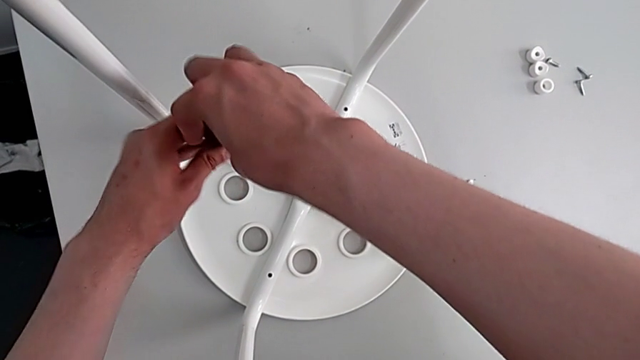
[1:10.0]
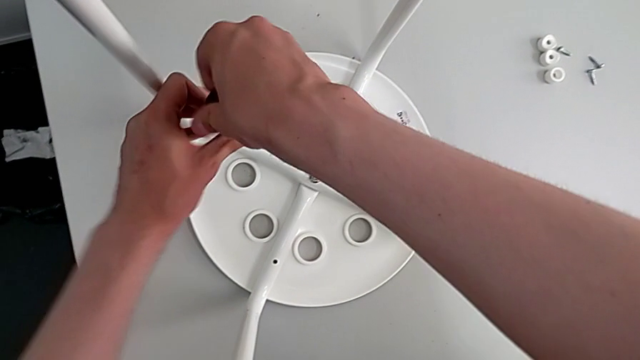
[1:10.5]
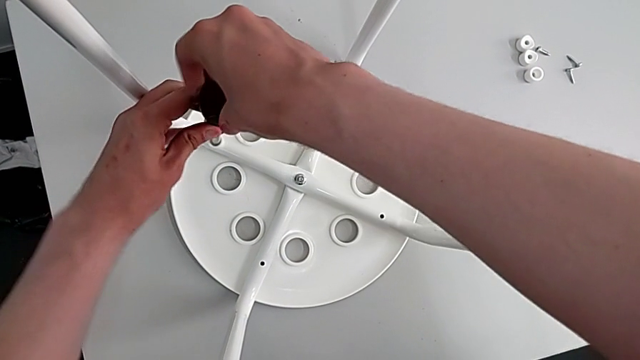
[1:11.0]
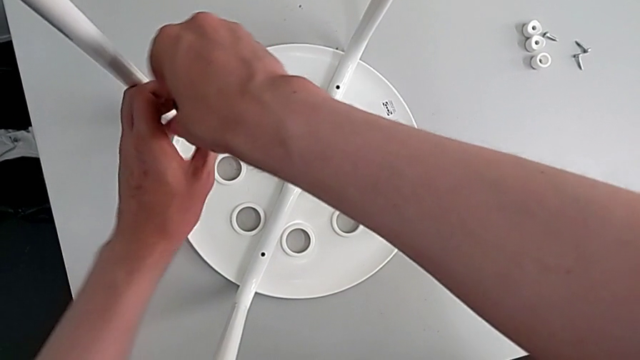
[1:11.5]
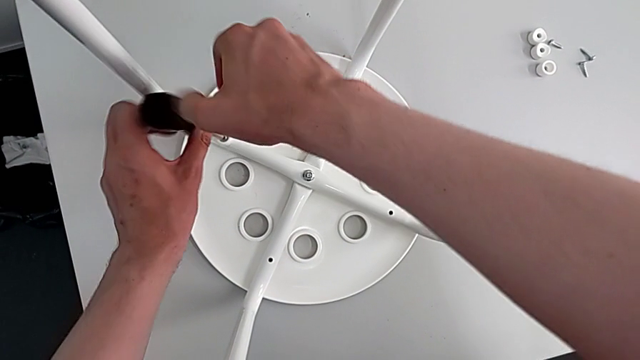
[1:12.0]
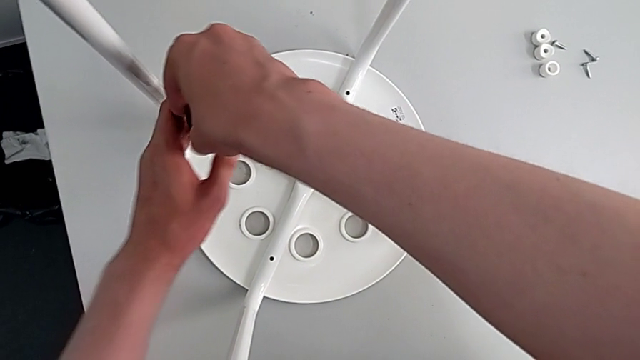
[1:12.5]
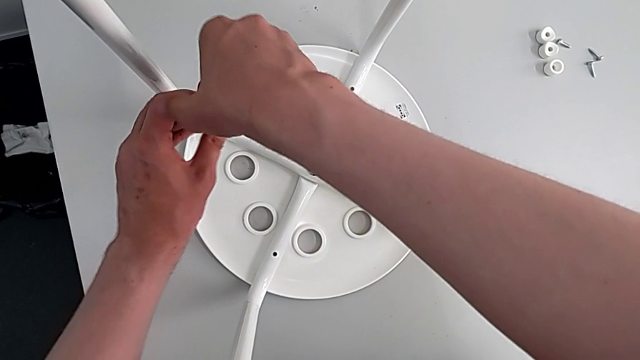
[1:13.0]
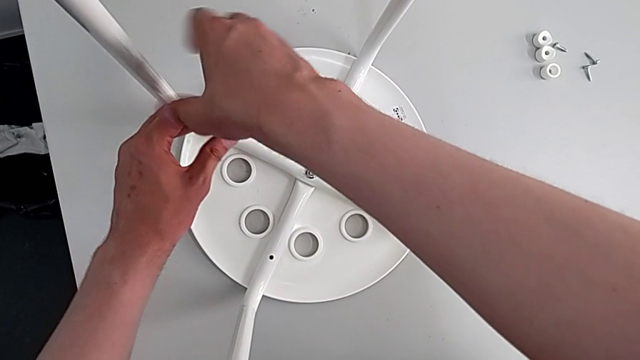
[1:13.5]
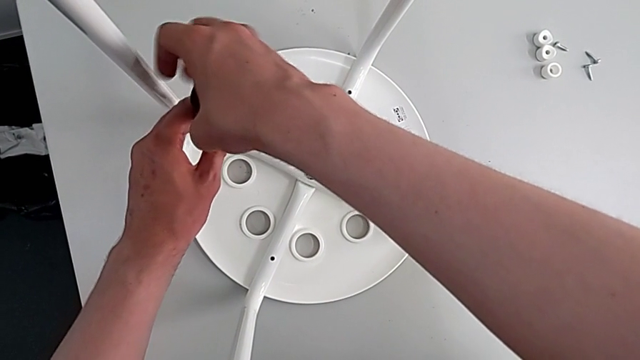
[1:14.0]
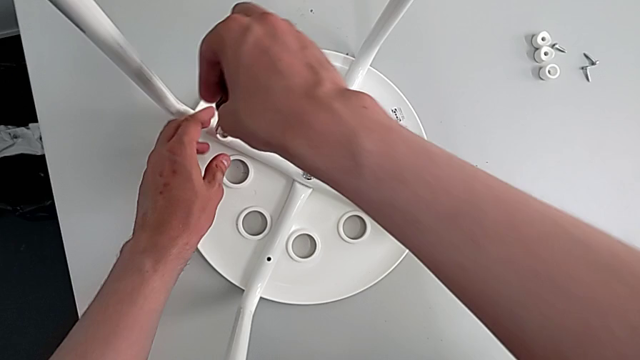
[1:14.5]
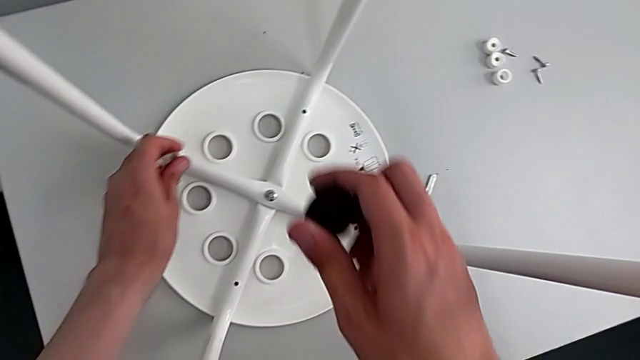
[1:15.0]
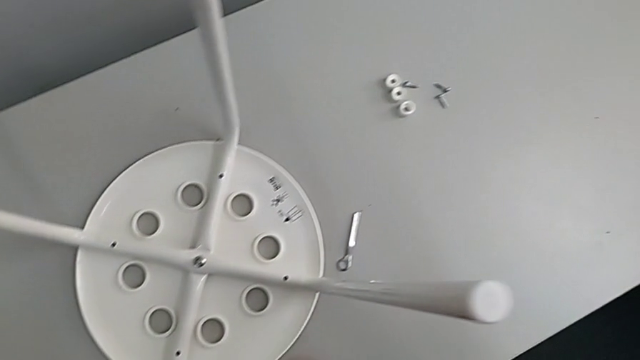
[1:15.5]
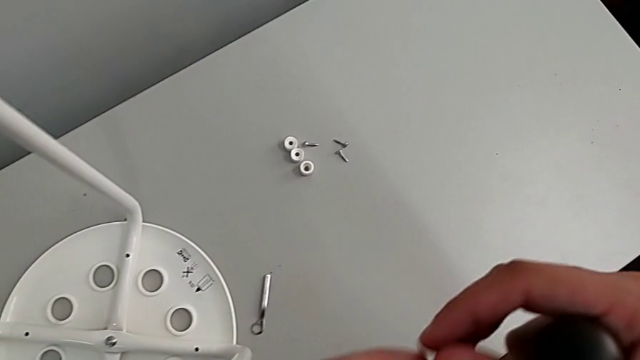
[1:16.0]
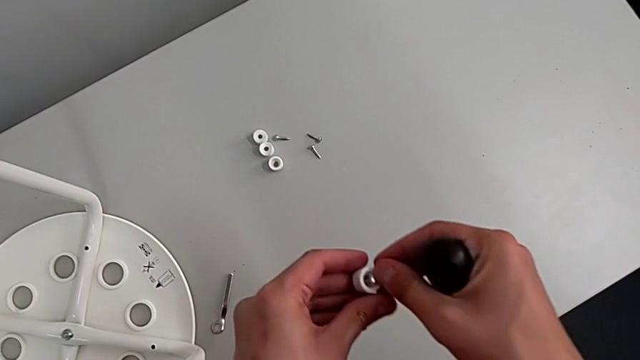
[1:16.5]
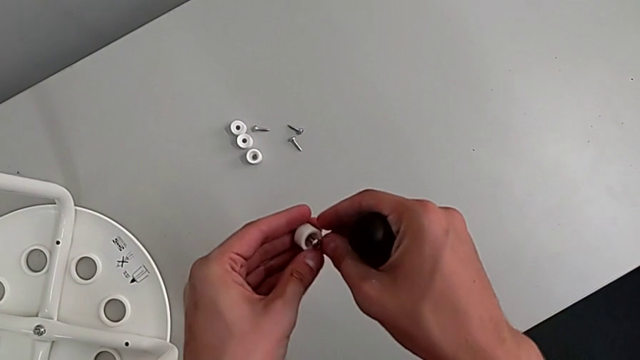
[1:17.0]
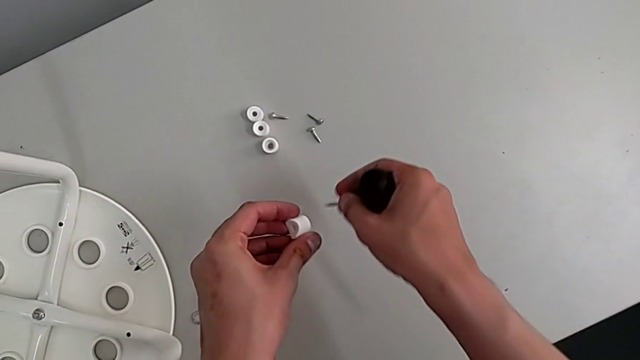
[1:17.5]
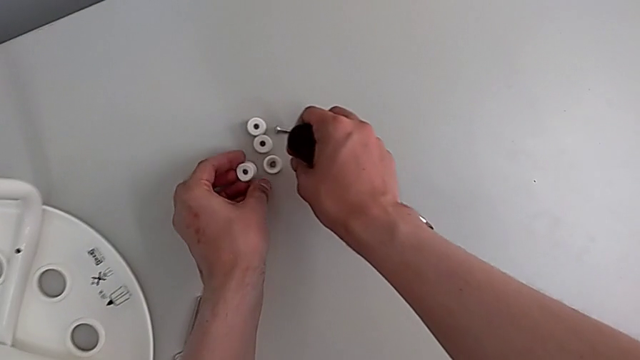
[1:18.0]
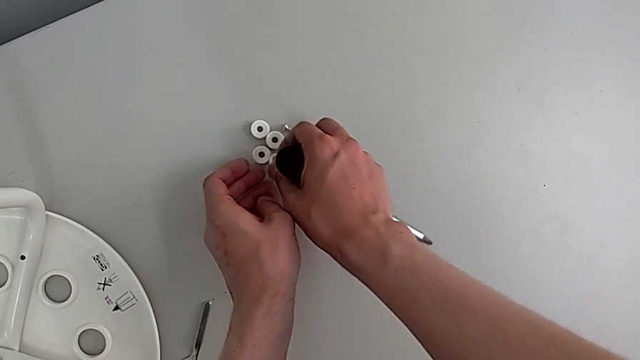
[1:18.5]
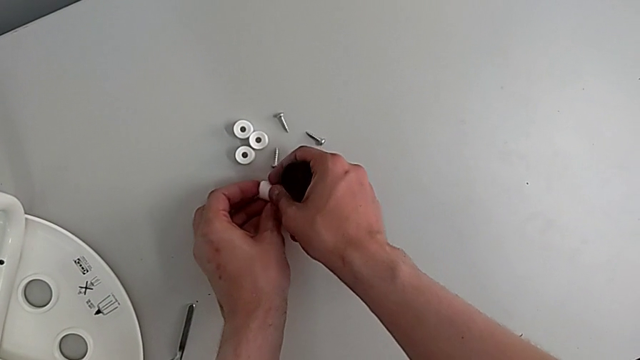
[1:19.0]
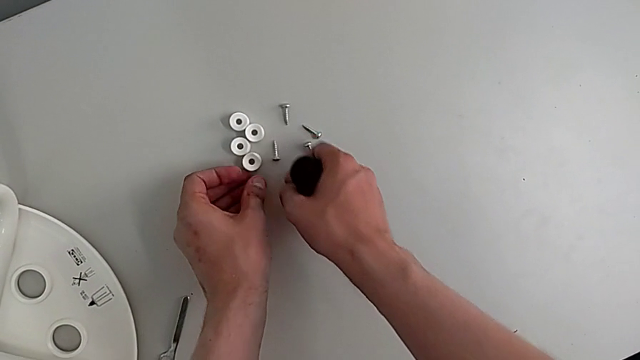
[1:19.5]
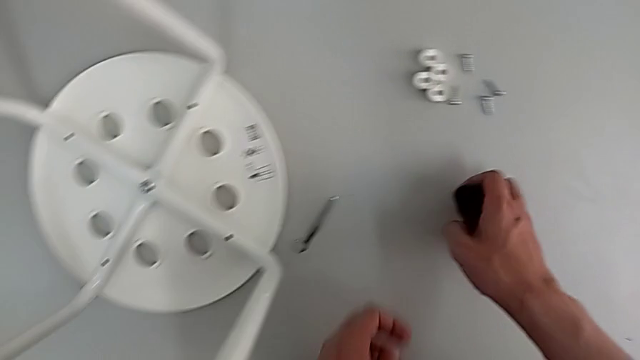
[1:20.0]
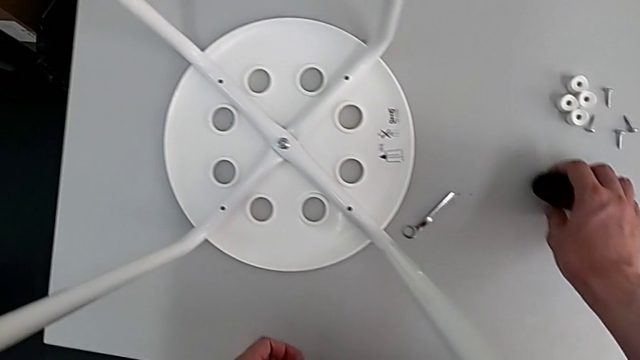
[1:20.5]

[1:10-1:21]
The camera wearer is removing four screws on the stool with a screwdriver. They keep unscrewing the fourth screw, grab it, place it, disassemble it and place the screwdriver.

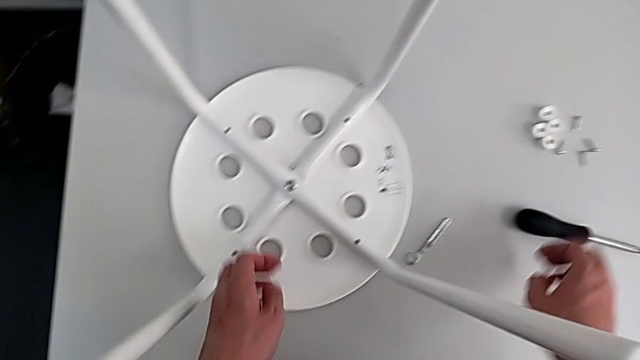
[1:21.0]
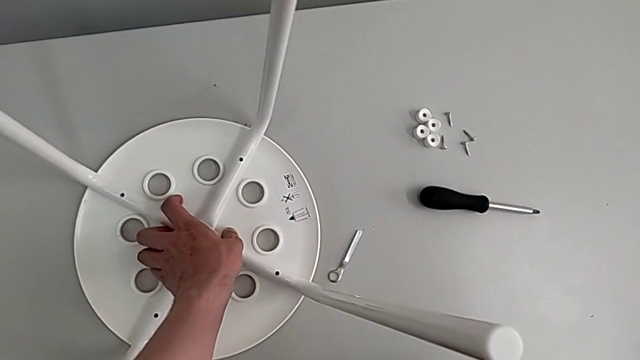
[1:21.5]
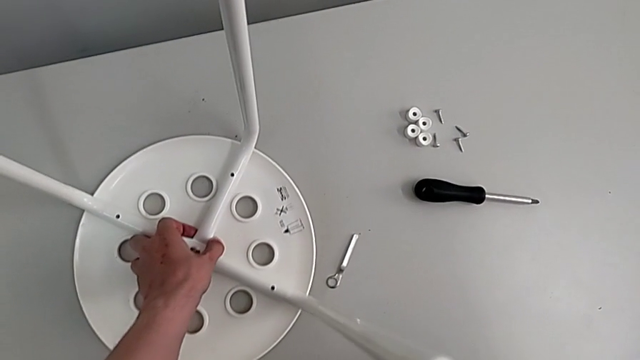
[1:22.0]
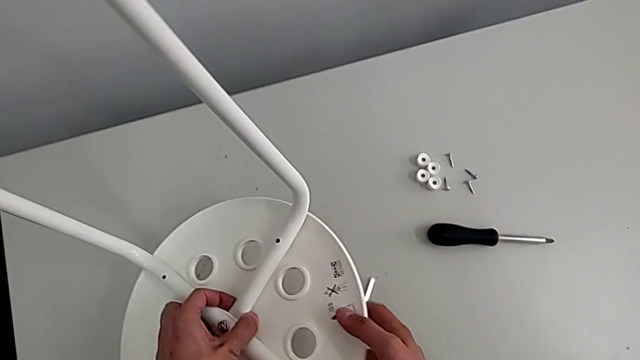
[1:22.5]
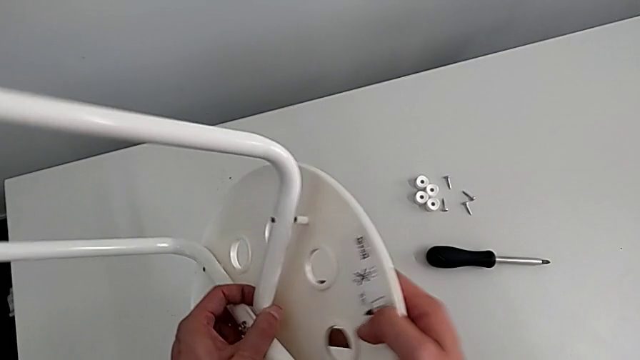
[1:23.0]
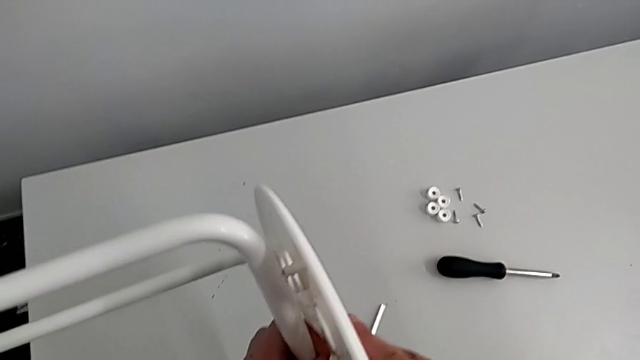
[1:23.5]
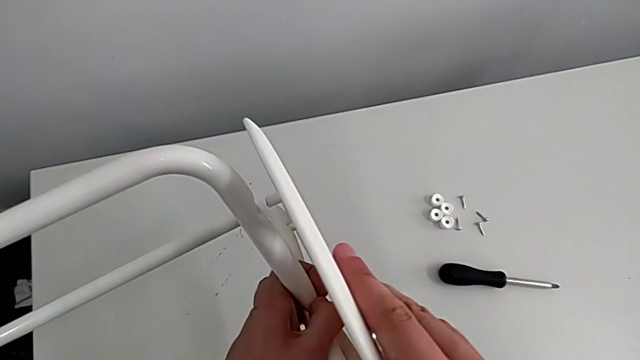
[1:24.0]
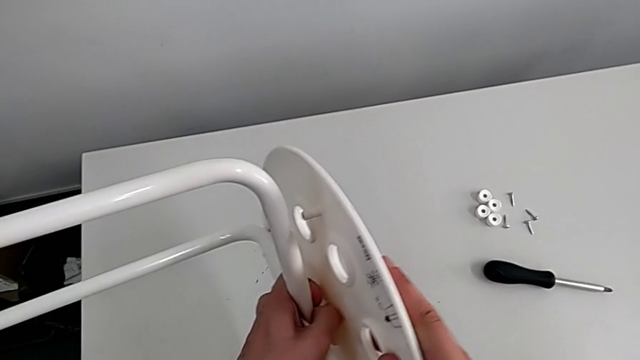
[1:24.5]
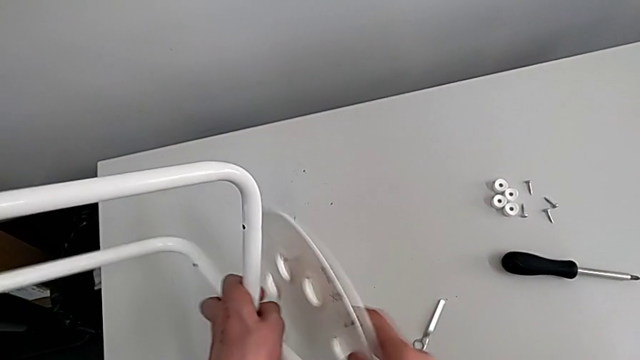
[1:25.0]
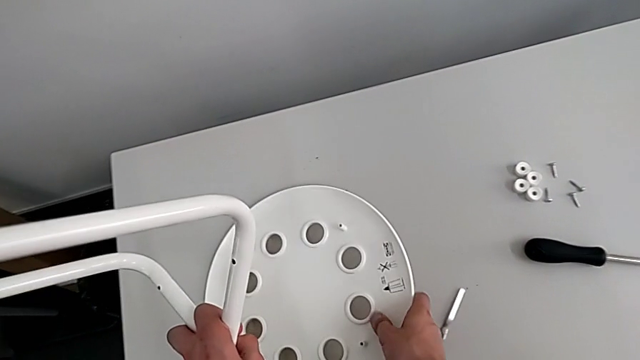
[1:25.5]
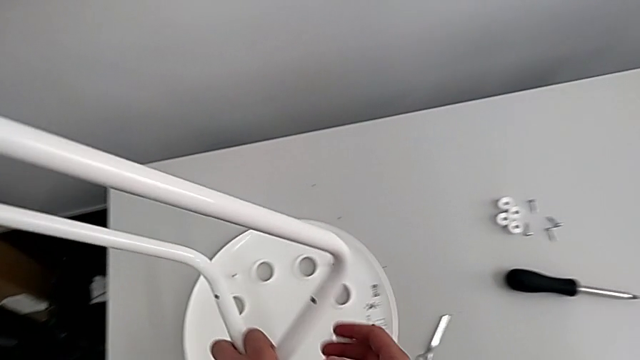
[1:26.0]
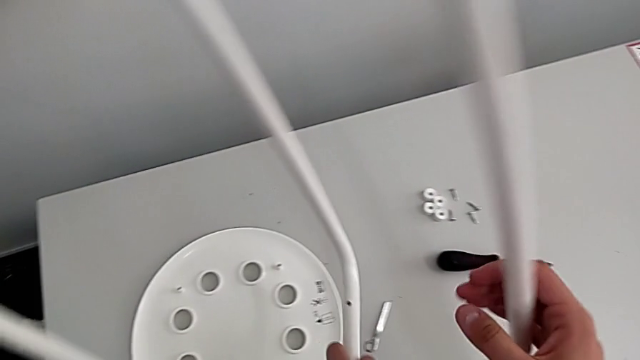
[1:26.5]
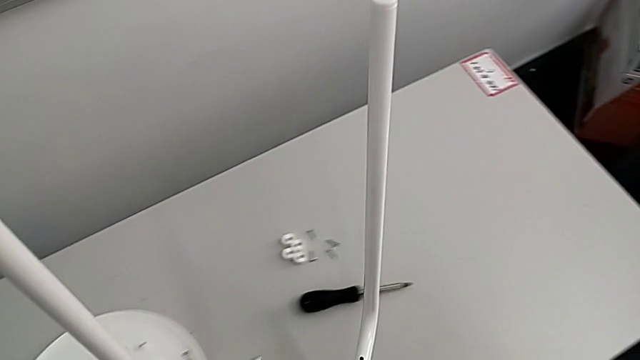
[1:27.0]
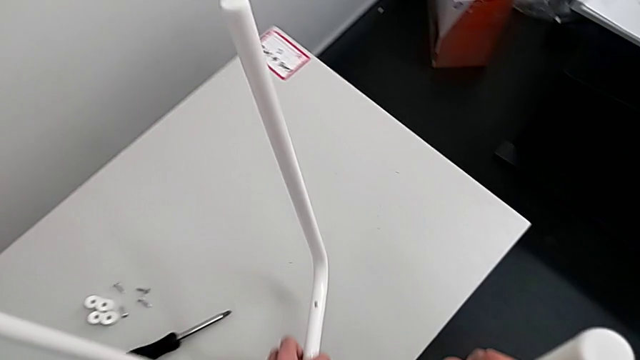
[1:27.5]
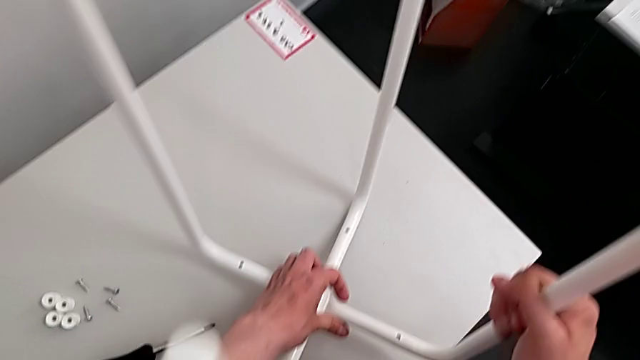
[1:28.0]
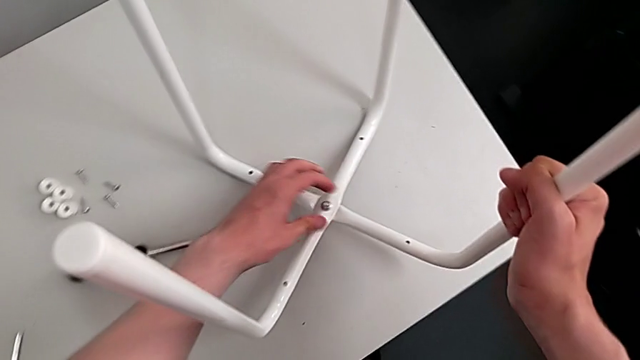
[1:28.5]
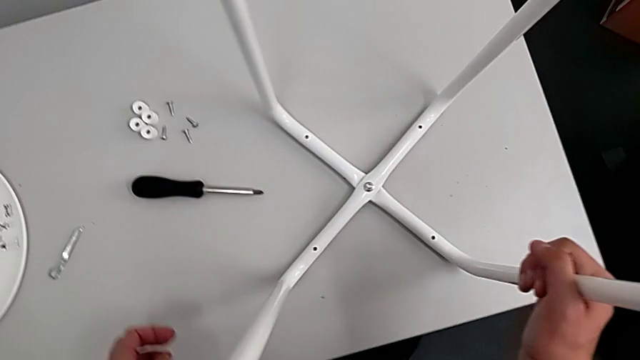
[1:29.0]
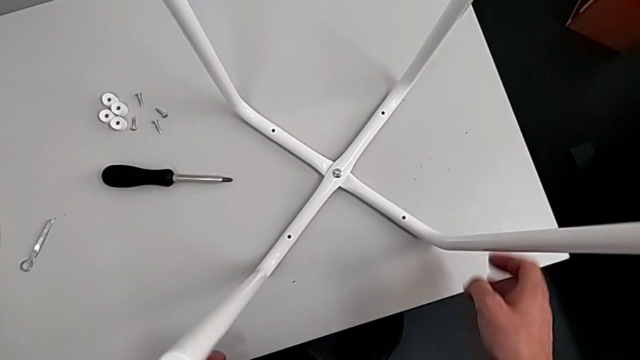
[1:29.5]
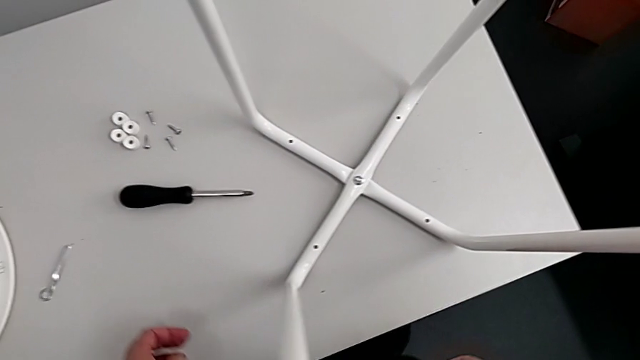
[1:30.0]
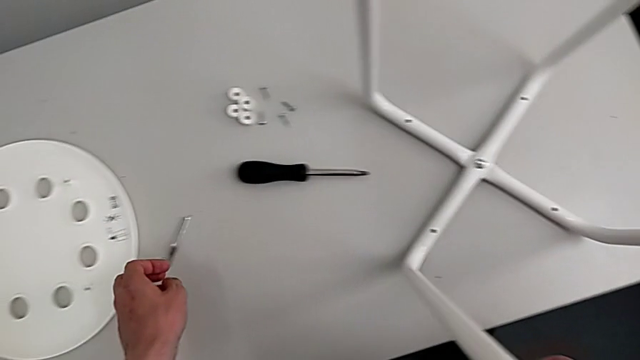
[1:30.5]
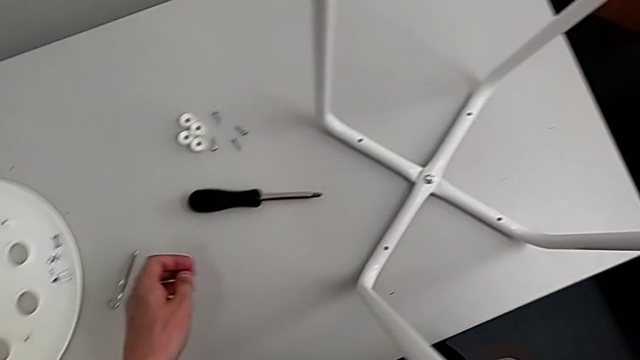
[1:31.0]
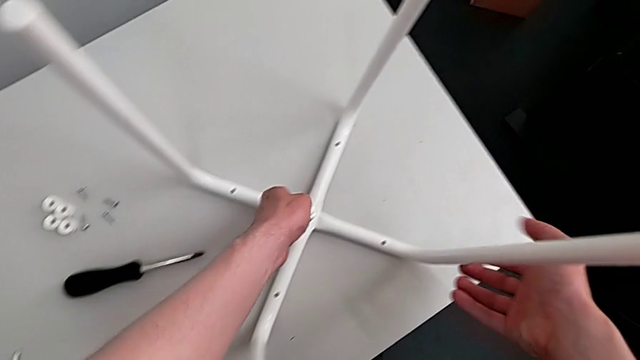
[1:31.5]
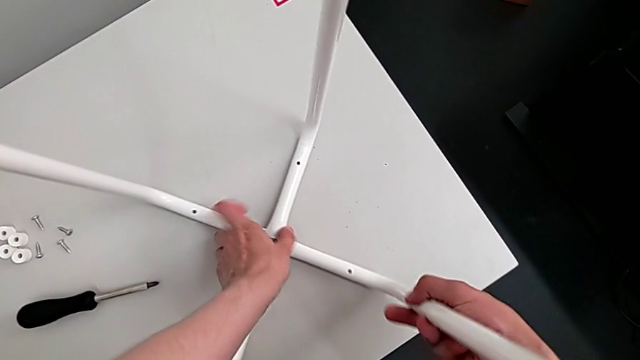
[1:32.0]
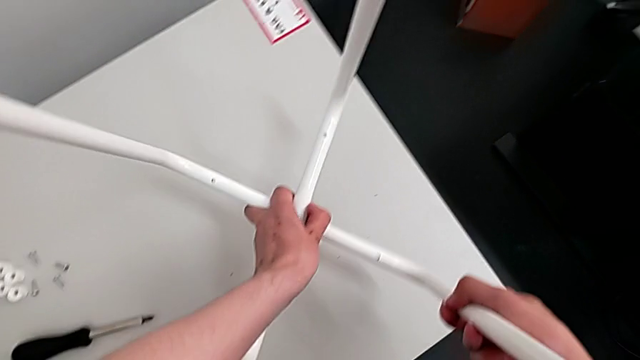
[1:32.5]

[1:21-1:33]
The camera wearer is disassembling the legs. They grab the leg, rotate the stool, disassemble the seat, place it, flip the leg, place it and grab it.
